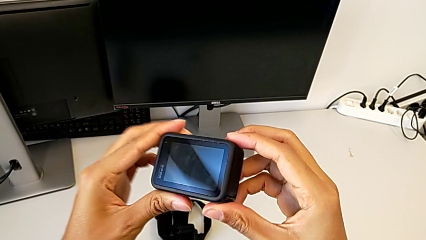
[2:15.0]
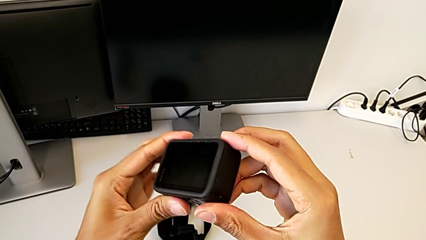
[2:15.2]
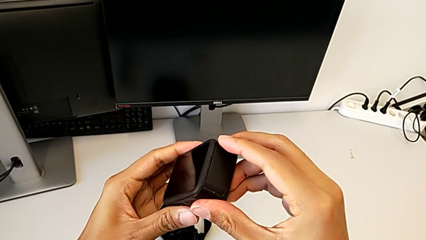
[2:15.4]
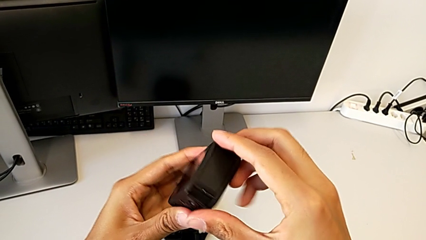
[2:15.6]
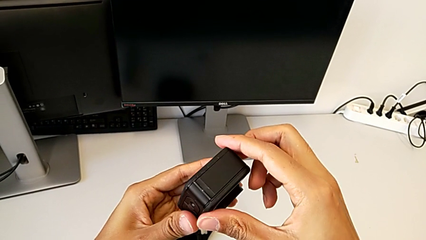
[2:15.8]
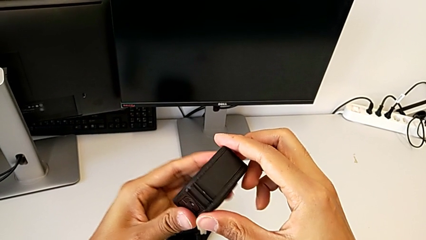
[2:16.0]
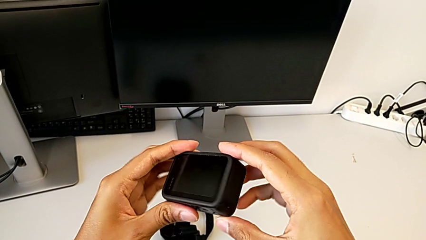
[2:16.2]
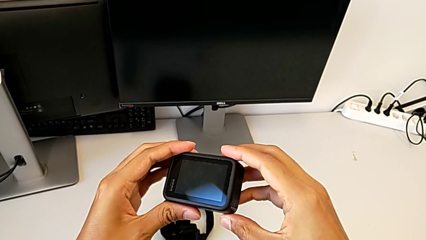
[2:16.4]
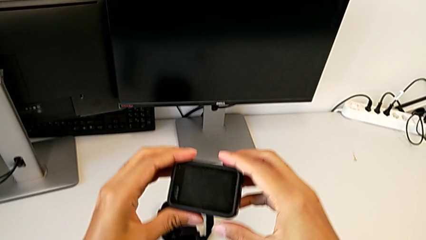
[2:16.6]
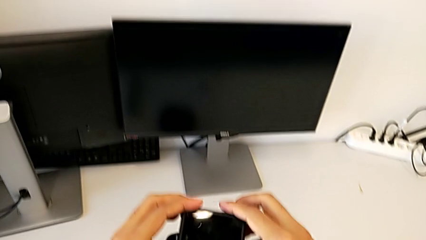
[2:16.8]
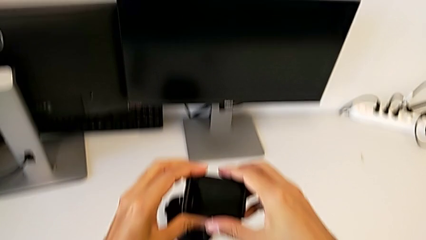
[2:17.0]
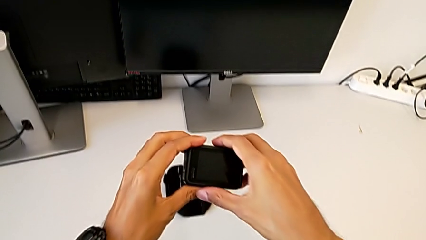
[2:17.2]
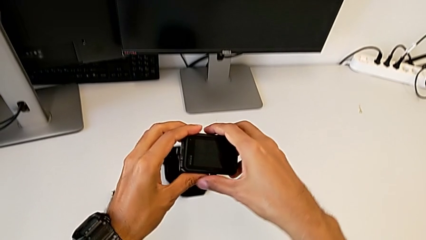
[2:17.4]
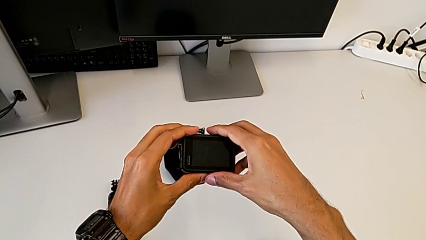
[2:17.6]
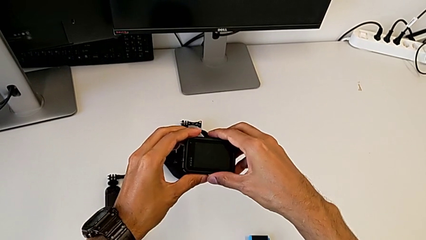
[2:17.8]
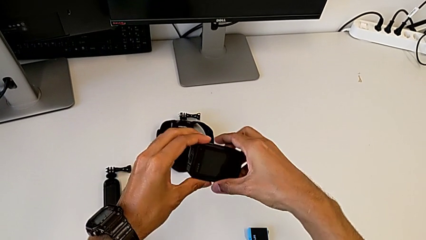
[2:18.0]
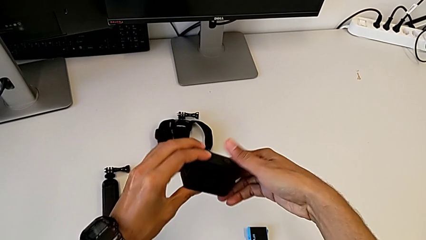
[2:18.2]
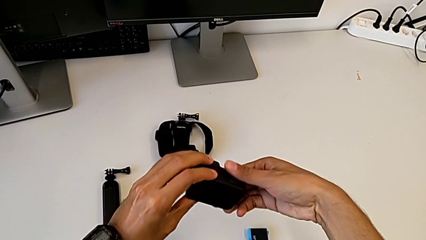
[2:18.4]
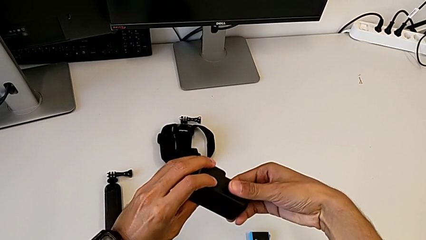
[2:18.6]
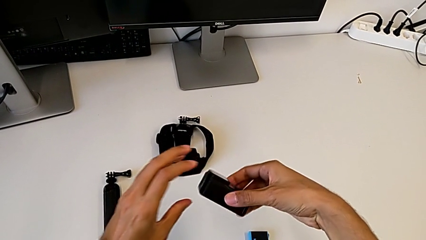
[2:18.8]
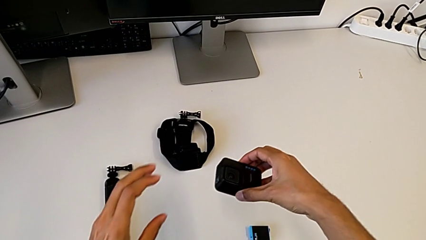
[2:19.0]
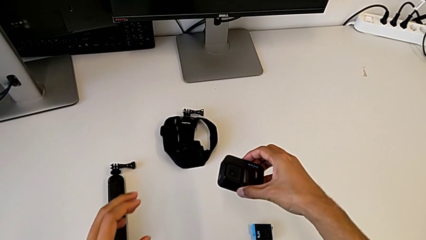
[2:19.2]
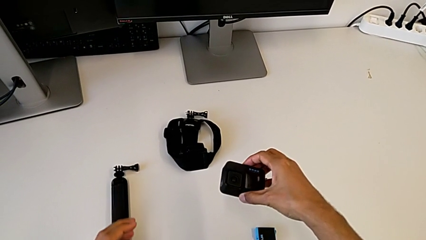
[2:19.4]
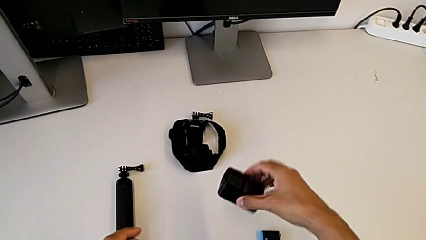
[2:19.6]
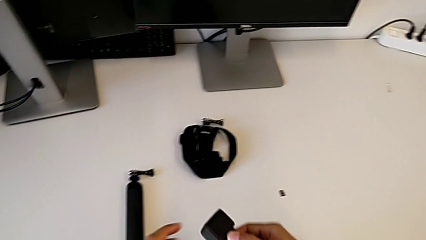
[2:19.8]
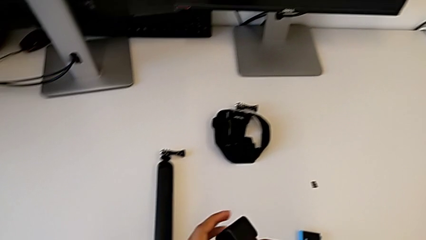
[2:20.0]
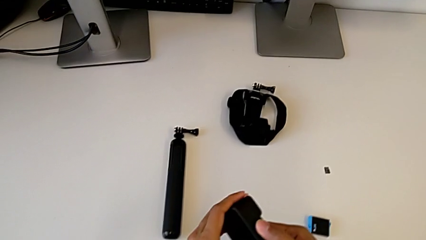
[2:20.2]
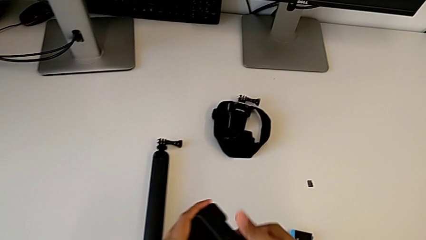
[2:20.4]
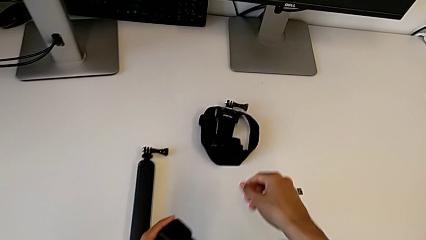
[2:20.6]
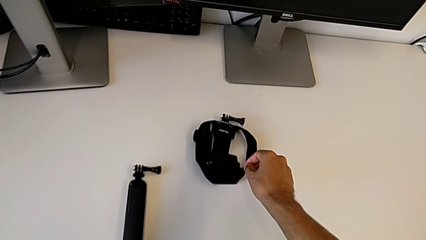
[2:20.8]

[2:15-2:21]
The camera wearer is turning on the GoPro. They turn the GoPro.

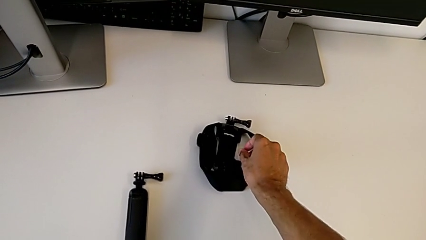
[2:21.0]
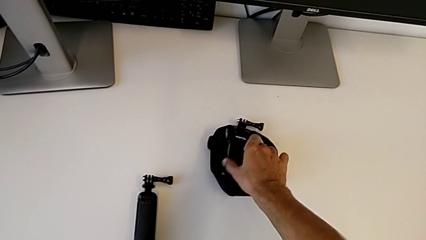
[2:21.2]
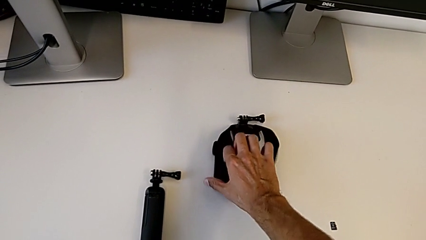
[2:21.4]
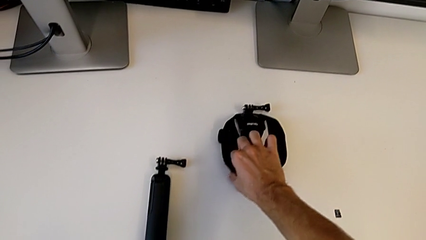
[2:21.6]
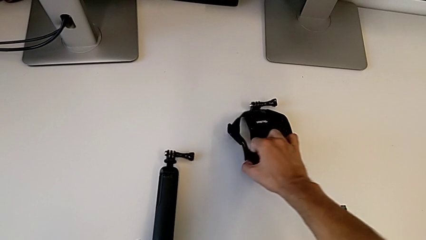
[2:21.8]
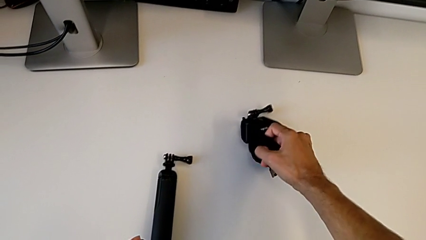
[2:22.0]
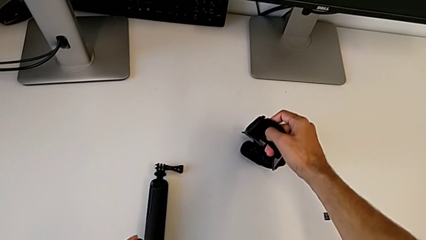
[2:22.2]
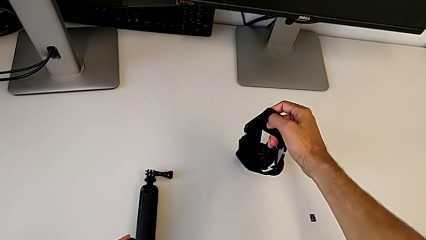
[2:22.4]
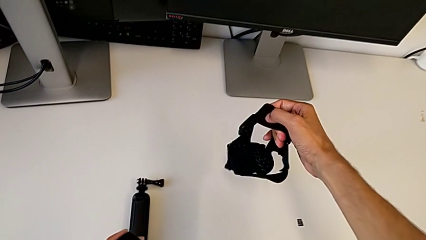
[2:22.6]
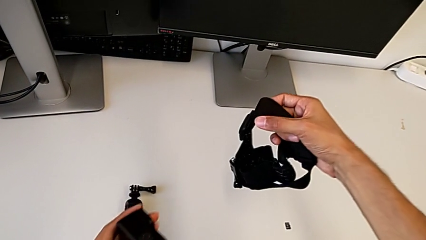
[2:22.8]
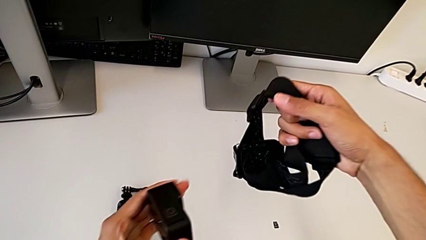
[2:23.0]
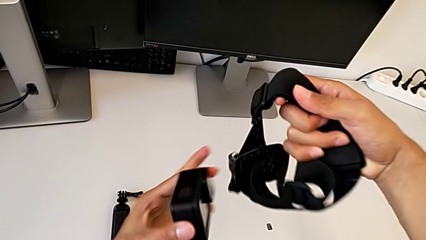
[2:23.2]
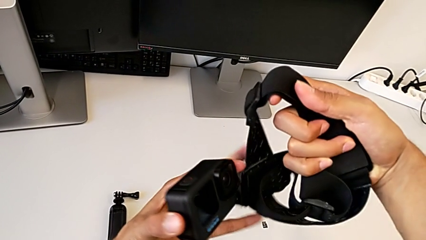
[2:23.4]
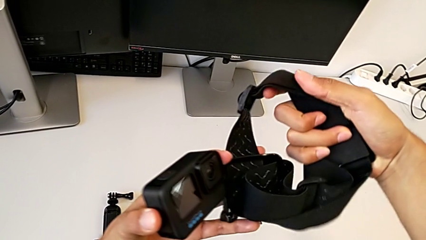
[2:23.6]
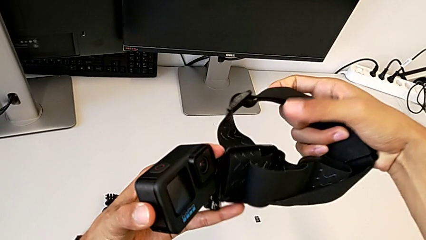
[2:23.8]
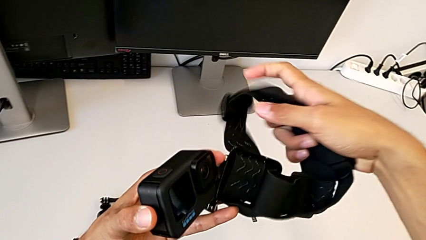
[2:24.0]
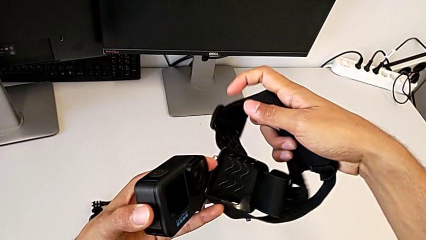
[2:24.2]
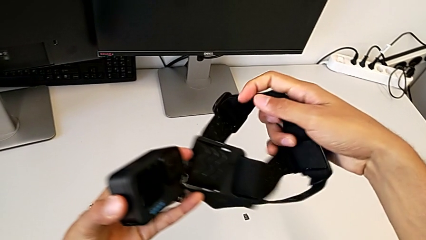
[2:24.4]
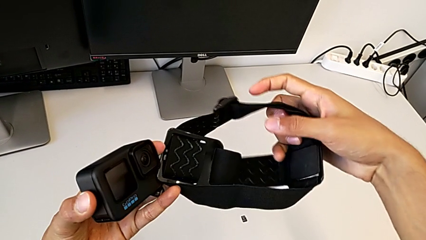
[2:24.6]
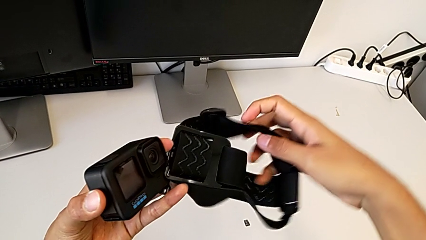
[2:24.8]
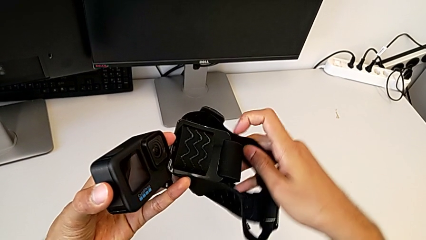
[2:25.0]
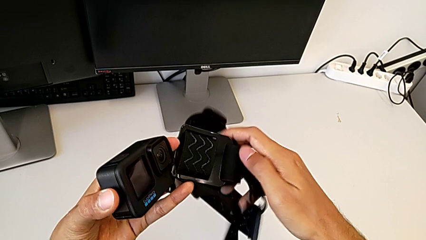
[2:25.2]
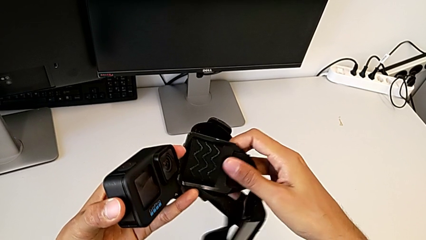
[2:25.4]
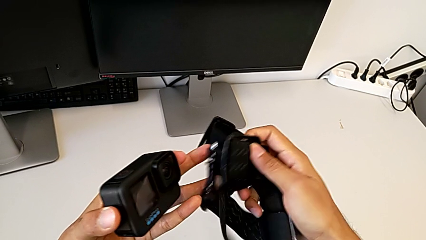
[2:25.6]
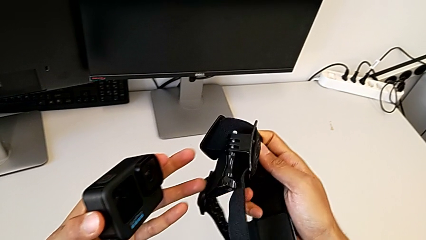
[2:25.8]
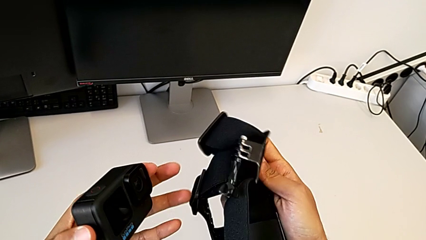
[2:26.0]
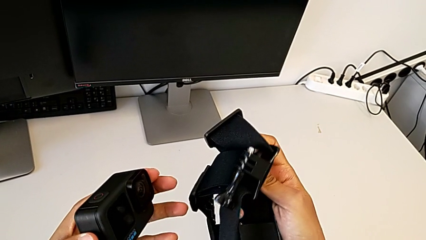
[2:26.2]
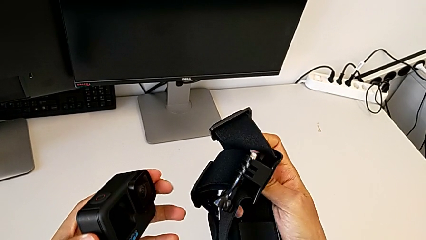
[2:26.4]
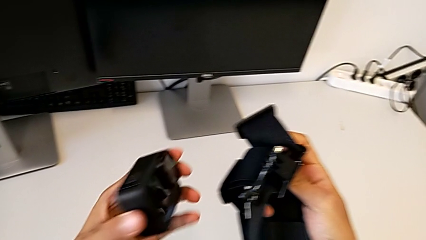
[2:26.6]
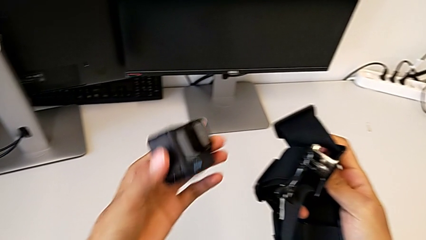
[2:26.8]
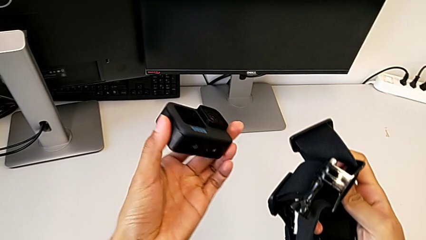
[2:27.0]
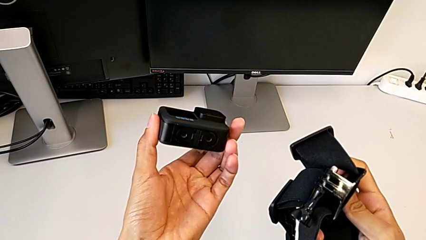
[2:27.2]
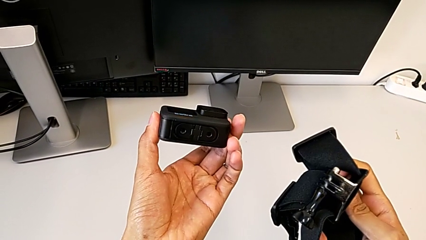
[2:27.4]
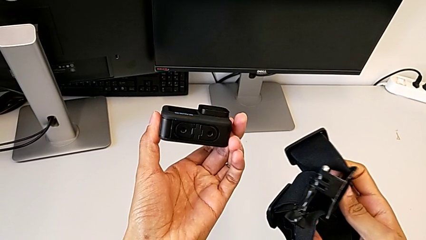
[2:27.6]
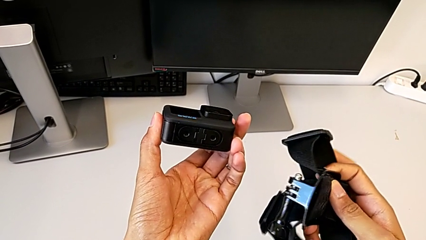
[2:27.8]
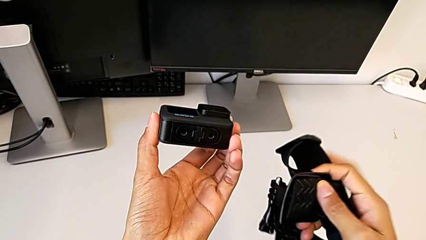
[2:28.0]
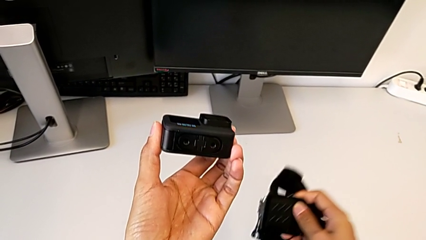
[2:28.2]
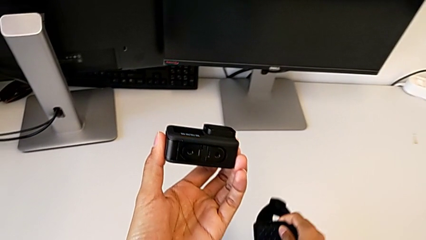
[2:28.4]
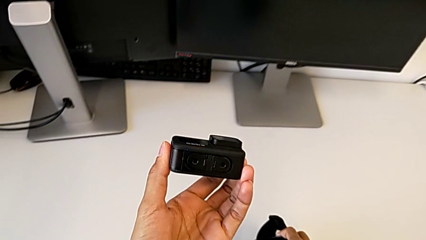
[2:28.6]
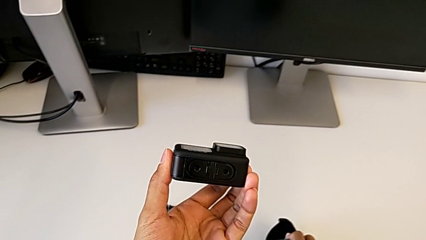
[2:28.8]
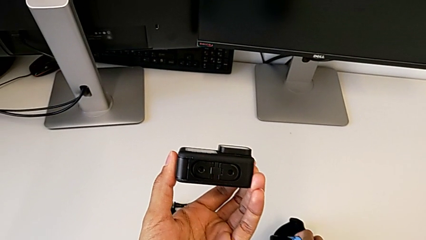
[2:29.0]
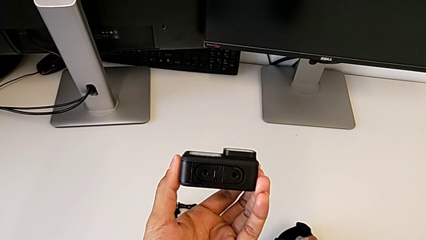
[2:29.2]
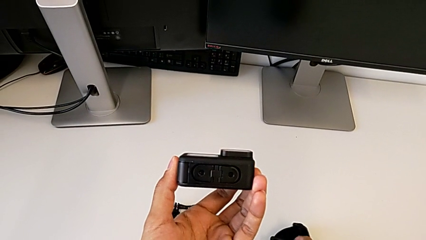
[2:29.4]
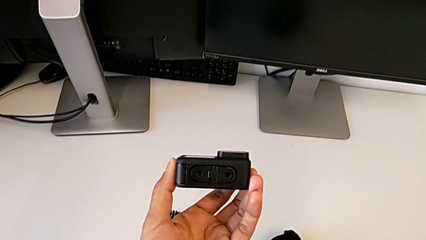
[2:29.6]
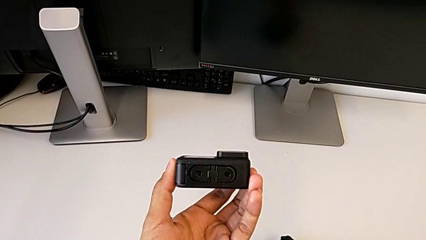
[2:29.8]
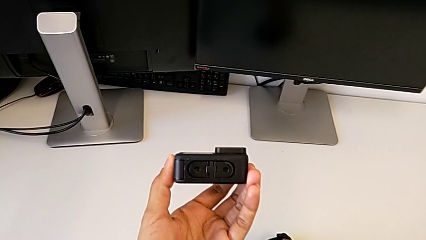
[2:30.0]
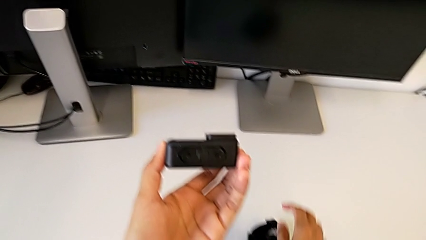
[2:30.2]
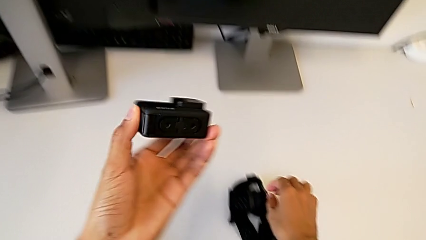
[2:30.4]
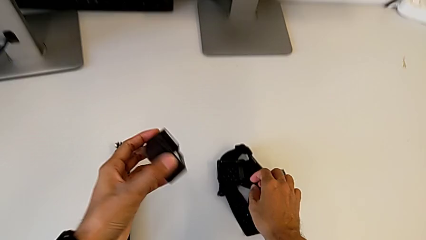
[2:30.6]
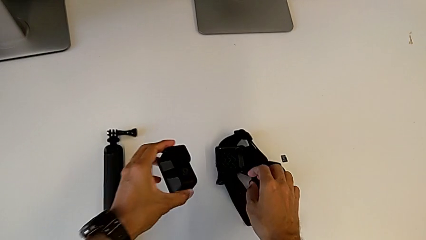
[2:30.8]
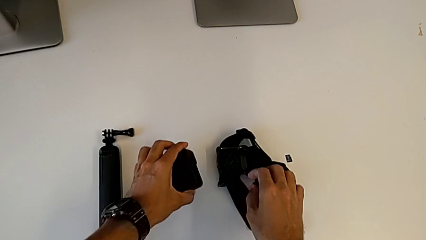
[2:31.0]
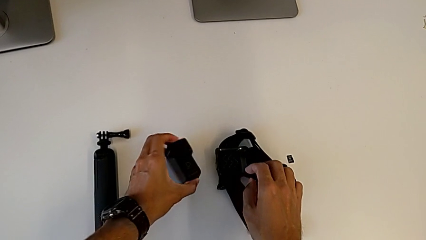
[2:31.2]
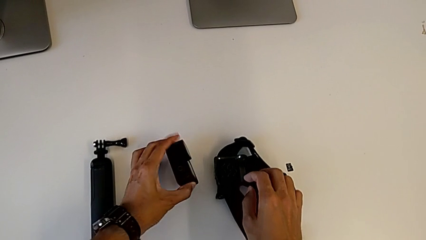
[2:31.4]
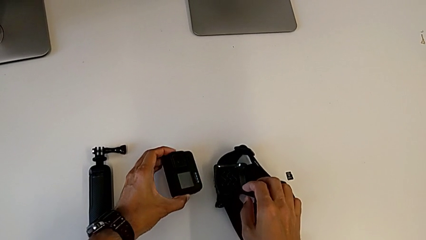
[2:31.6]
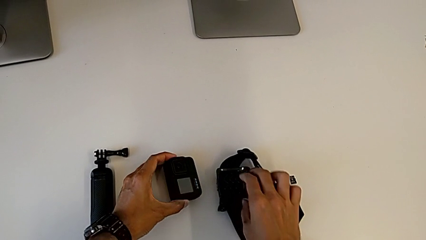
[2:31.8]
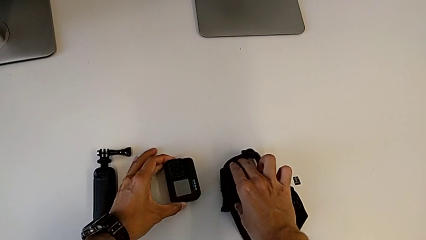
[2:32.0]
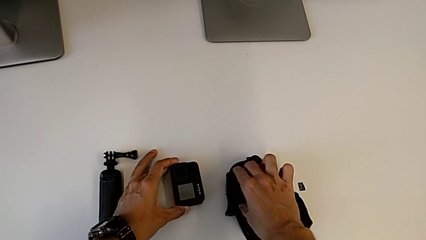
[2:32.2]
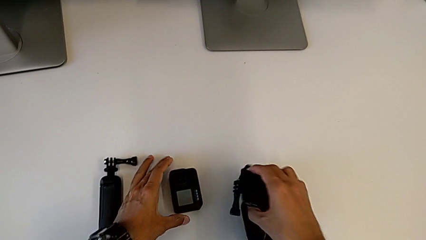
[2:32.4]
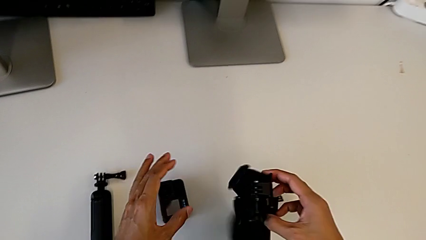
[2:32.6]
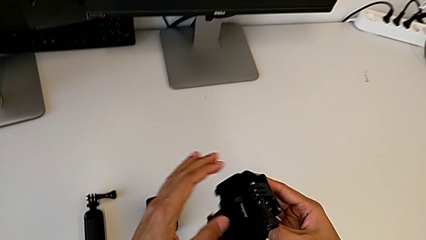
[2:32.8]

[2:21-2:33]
The camera wearer is assembling the strap to the GoPro. They grab the strap, place it and place the GoPro.
